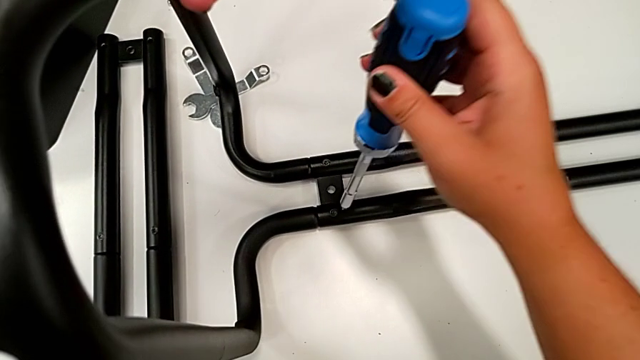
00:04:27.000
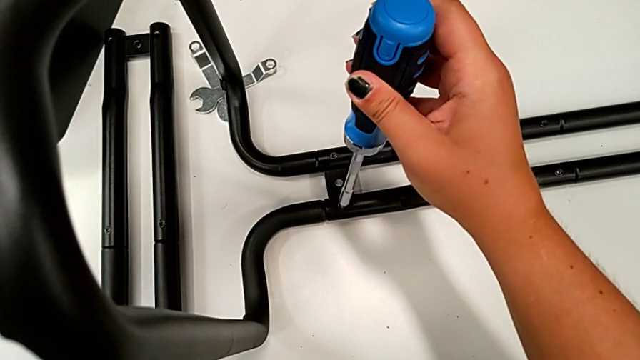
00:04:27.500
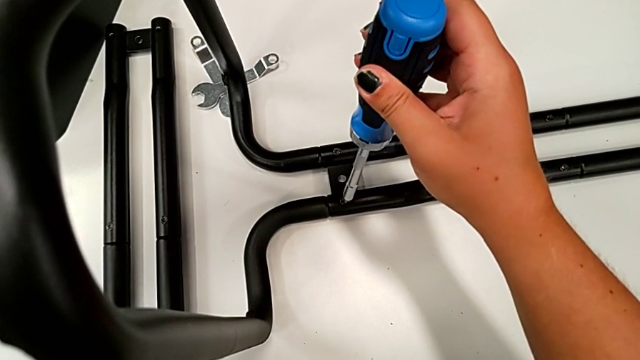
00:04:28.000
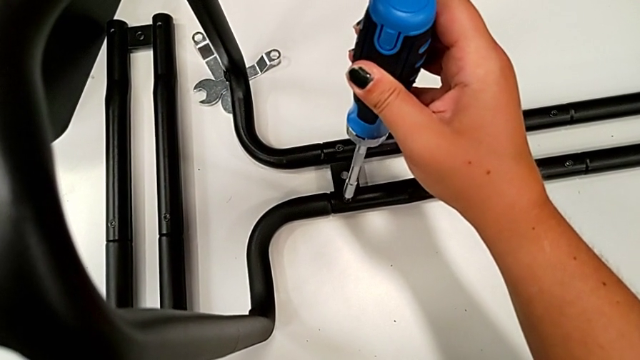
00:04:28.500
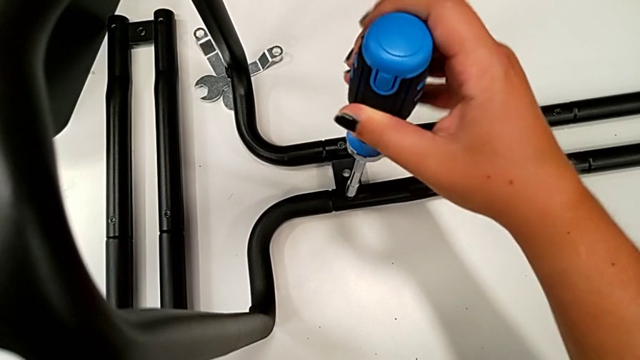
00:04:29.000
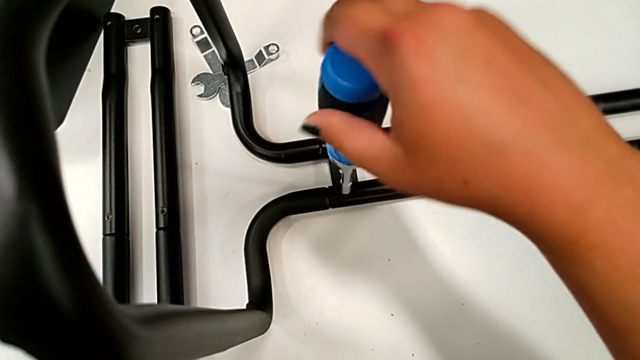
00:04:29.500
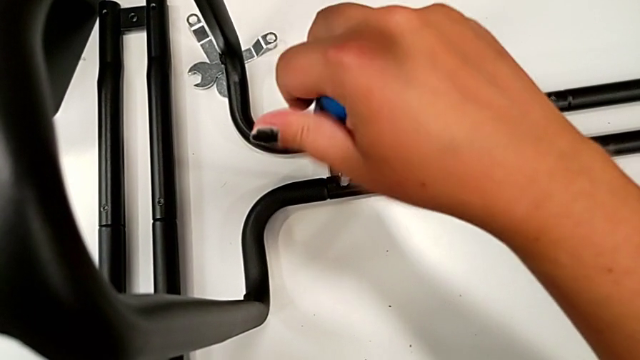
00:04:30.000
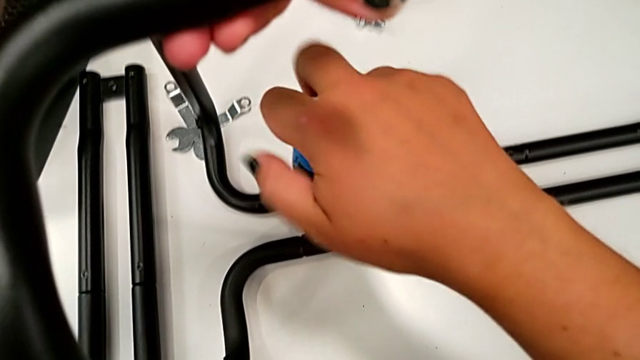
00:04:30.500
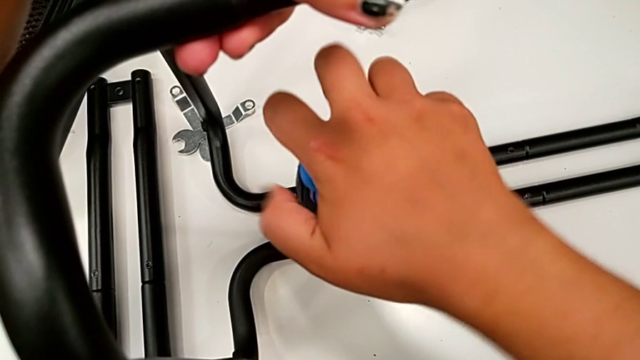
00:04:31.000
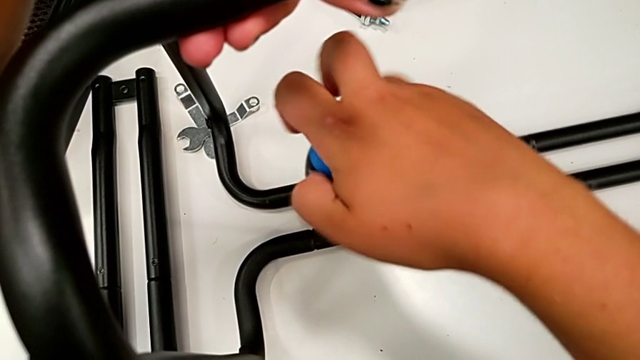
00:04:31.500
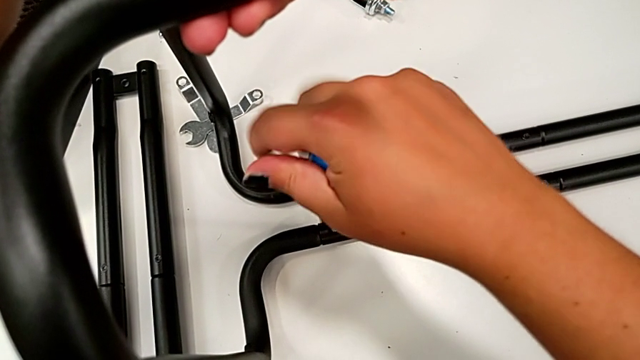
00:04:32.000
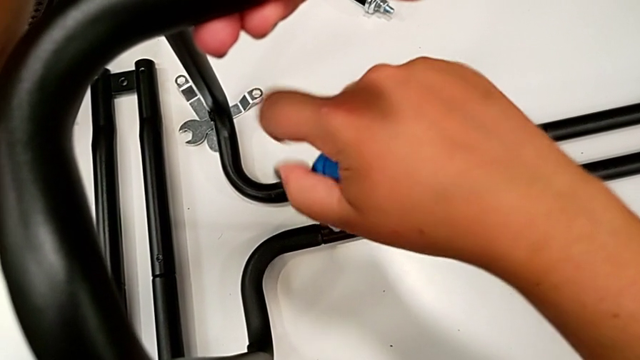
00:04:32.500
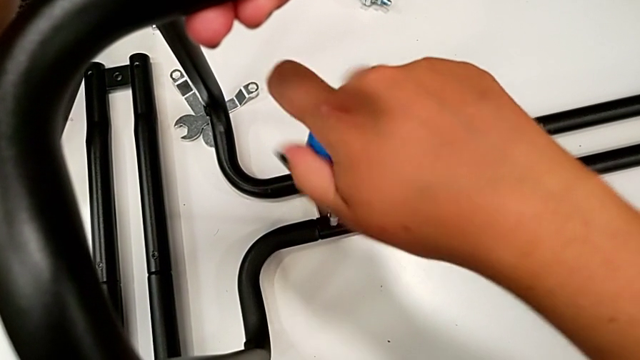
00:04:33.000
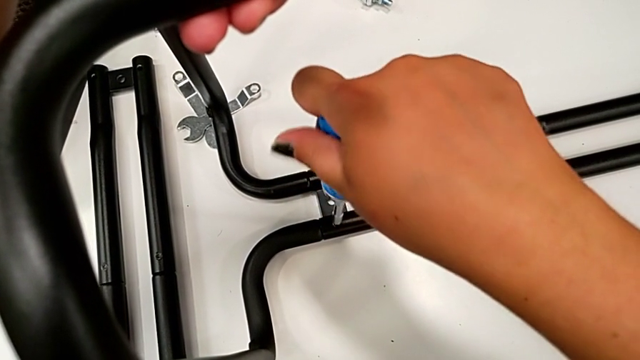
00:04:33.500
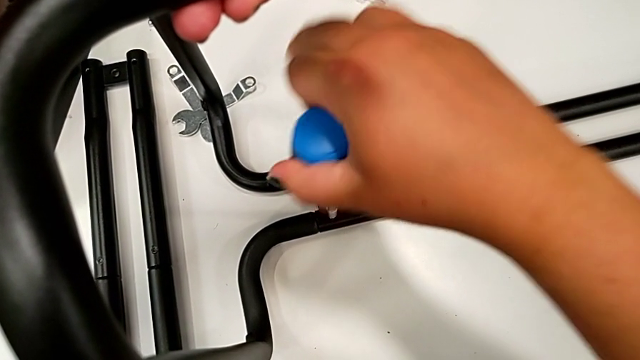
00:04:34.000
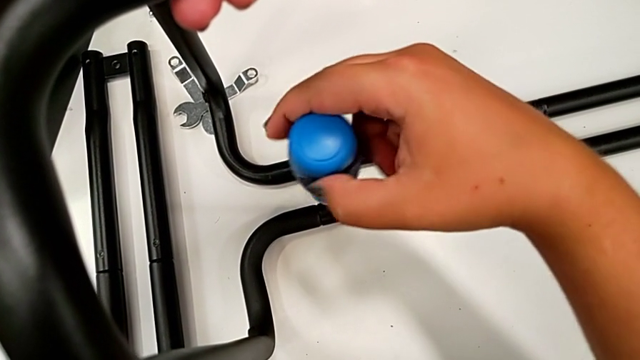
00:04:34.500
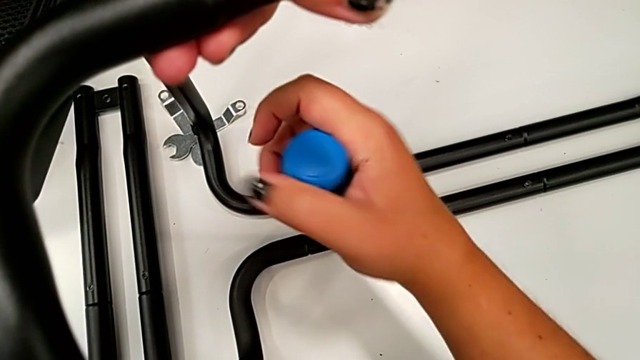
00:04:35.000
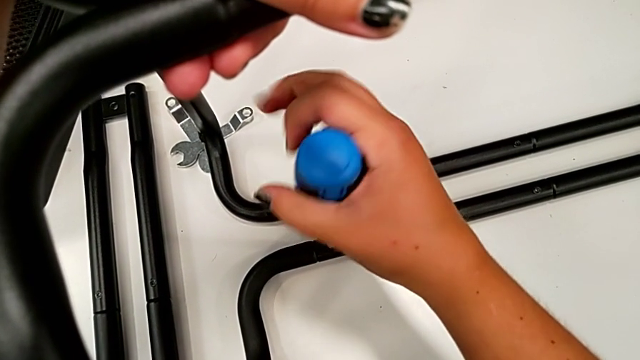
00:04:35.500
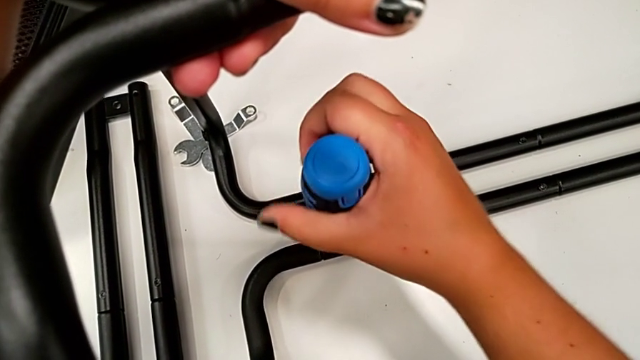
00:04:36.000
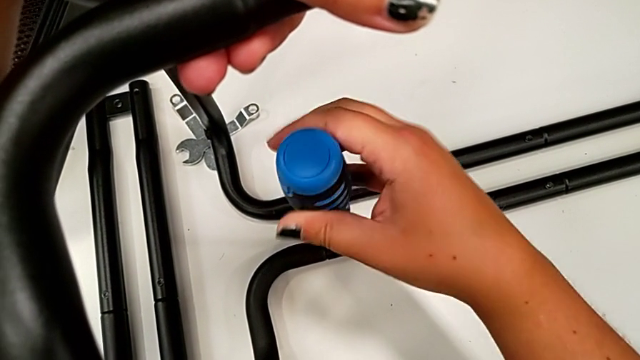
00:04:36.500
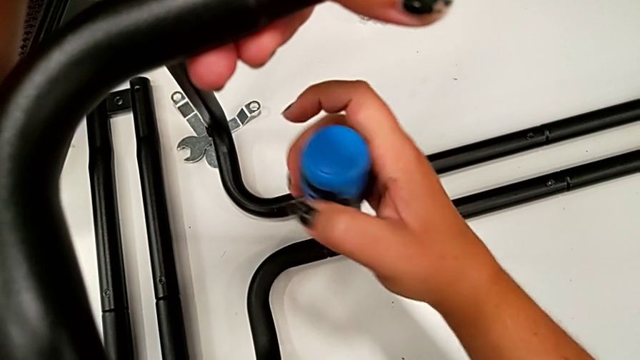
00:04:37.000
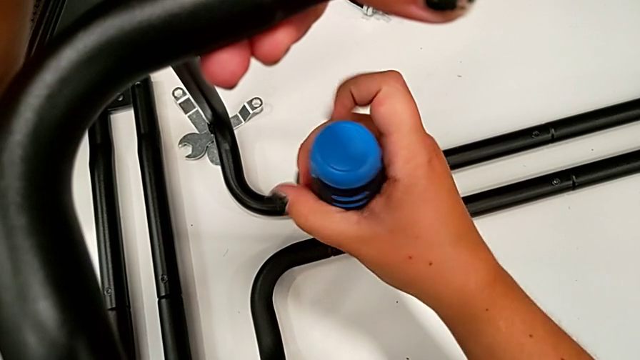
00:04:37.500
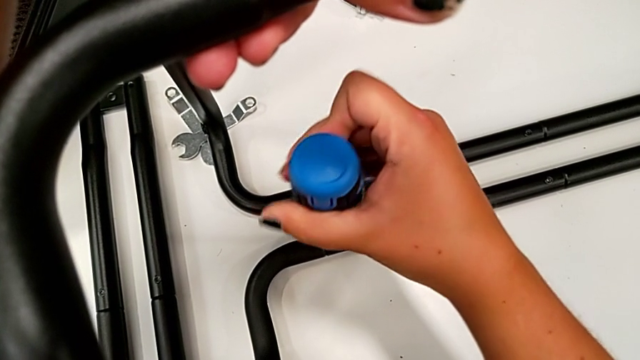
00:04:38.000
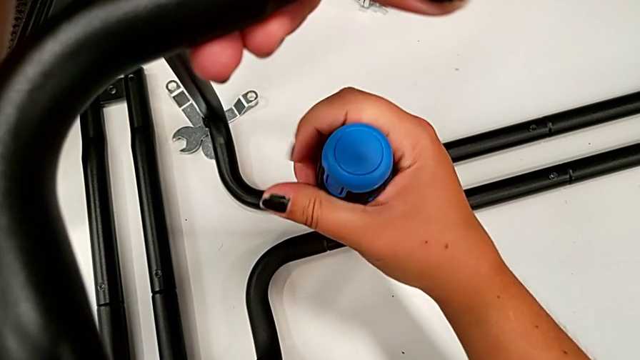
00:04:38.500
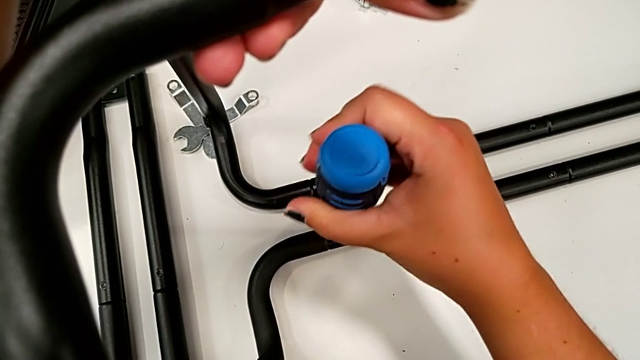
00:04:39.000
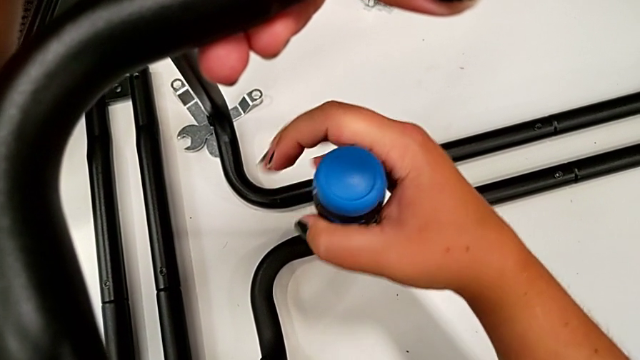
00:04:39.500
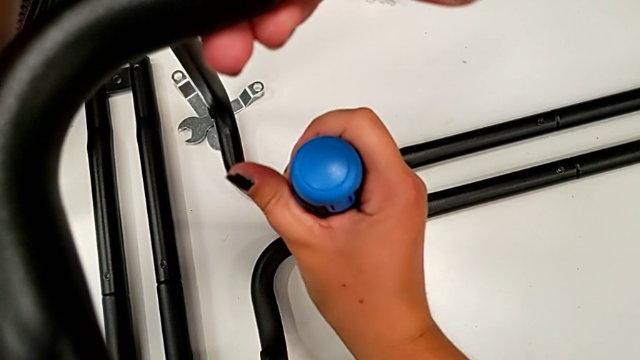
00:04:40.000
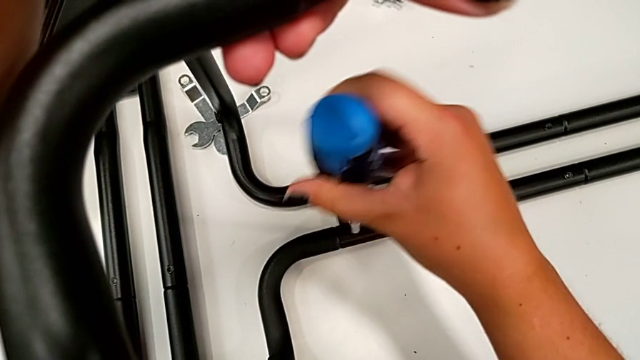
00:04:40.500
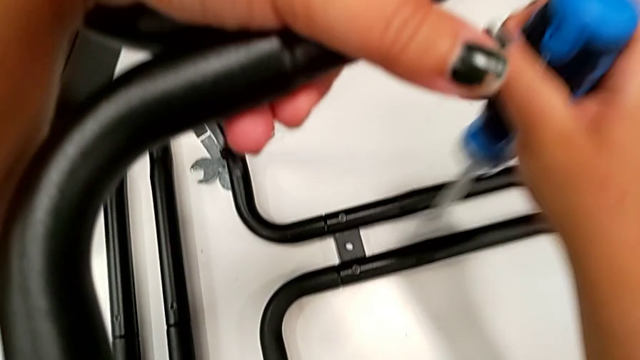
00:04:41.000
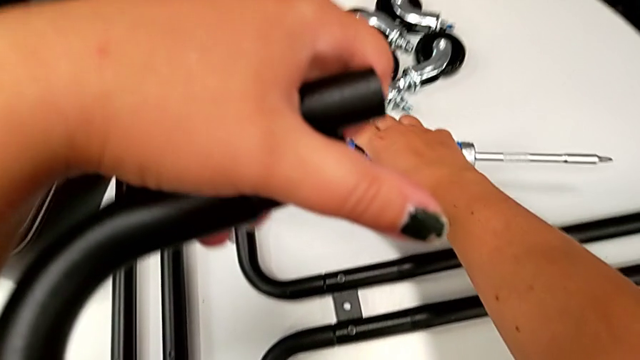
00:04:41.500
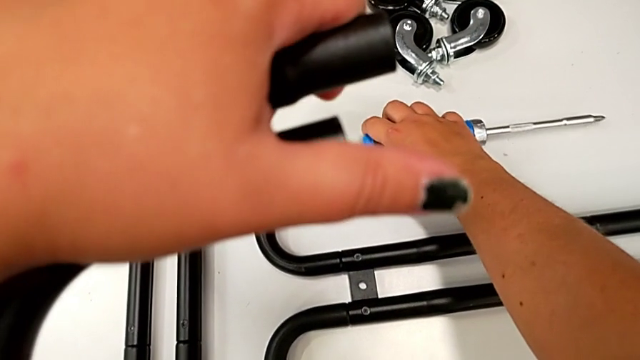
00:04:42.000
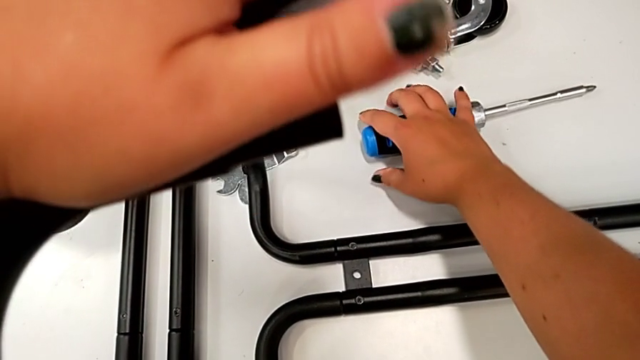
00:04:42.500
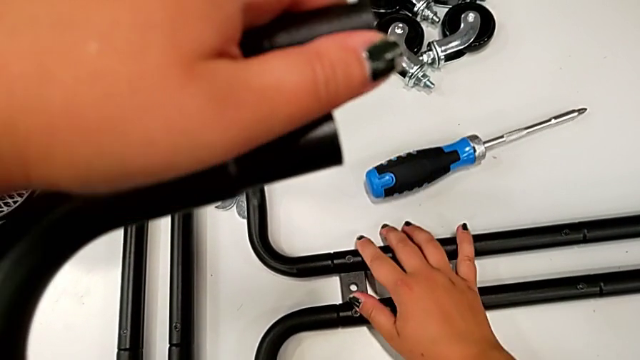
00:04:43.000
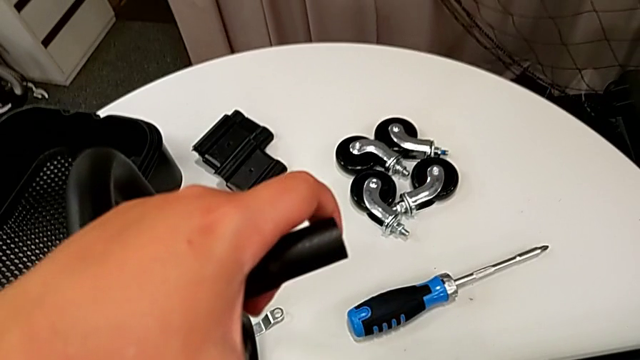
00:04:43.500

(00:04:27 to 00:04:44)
The camera wearer is assembling the first pair of side bars onto the base frame. They grab the screwdriver, screw the screw and place the screwdriver.

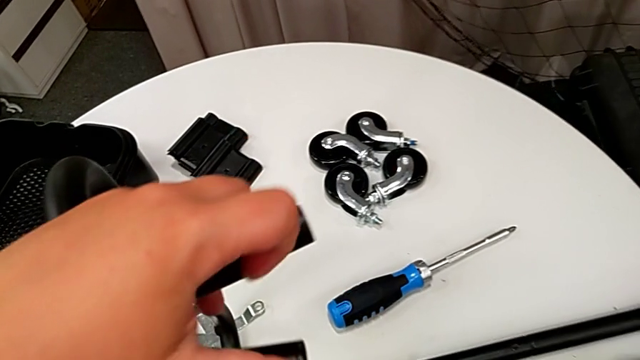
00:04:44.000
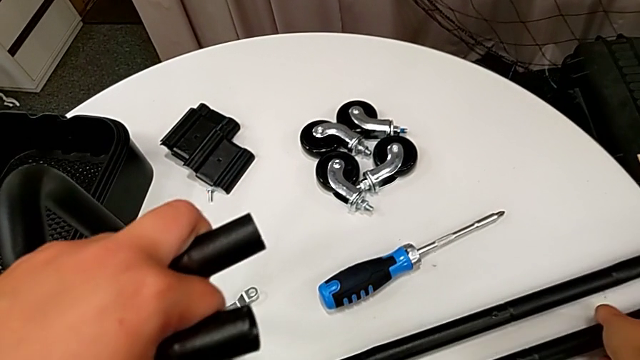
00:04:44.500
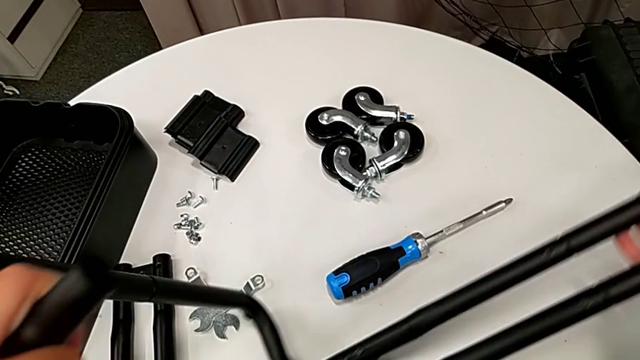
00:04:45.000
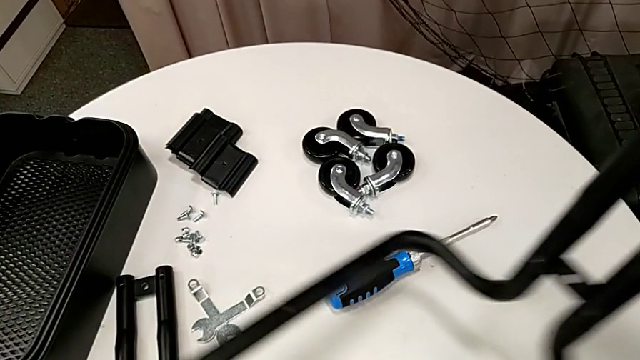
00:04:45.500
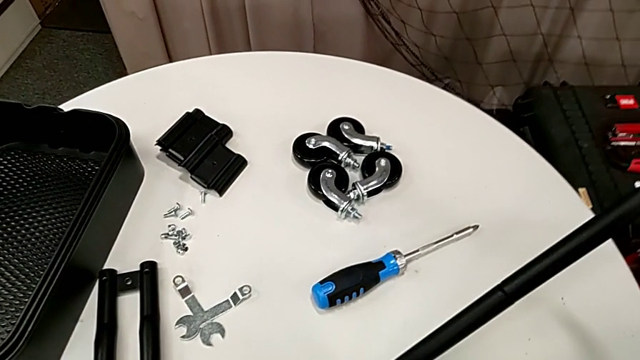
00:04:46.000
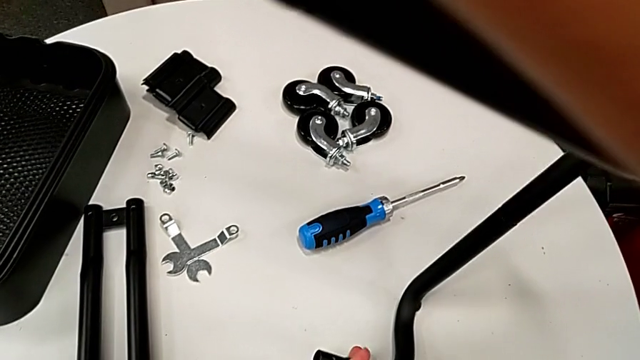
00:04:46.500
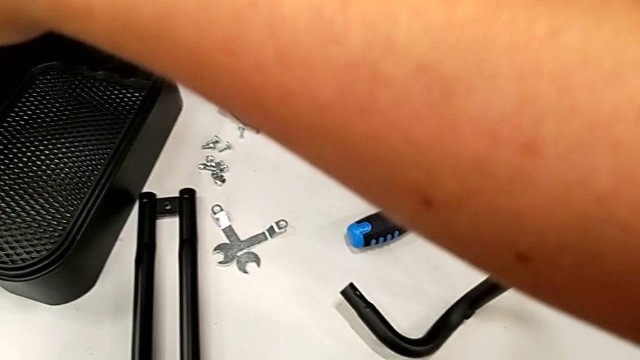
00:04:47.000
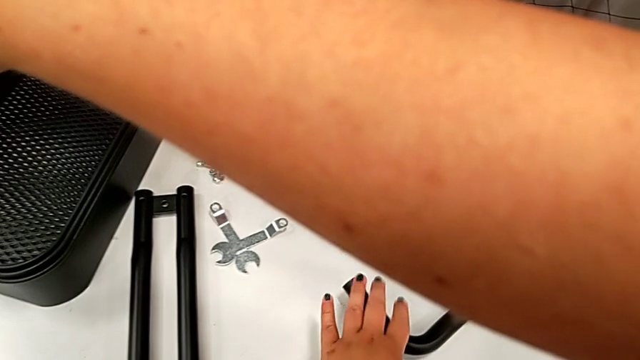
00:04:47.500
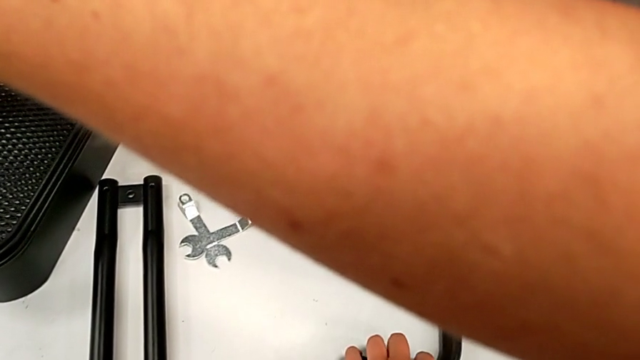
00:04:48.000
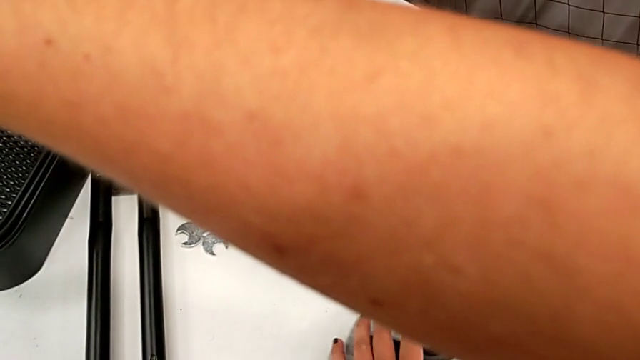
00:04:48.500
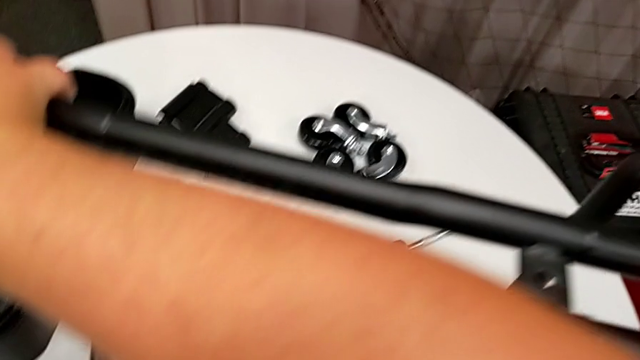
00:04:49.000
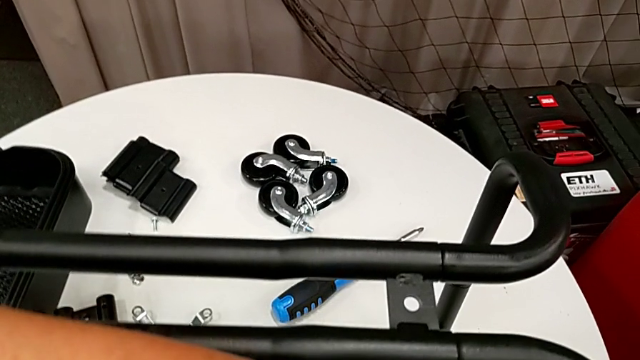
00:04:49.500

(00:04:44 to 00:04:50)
The camera wearer is assembling the second pair of side bars onto the base frame. They rotate the utility cart.
